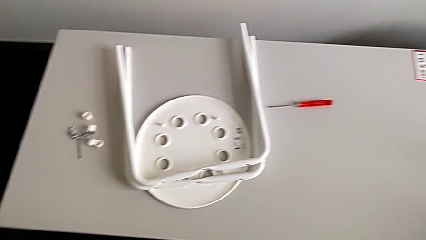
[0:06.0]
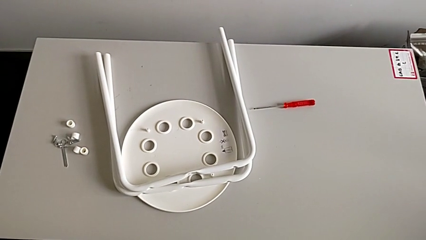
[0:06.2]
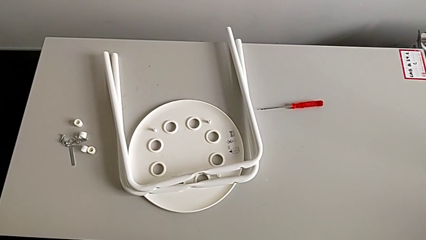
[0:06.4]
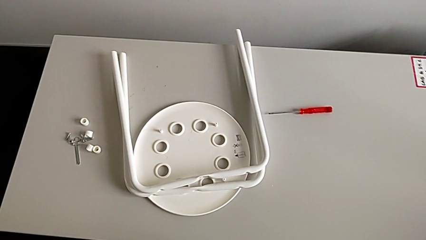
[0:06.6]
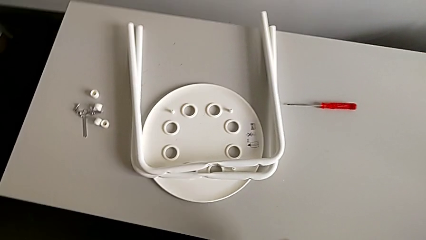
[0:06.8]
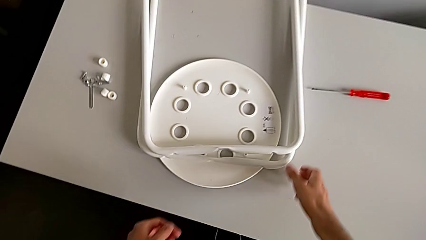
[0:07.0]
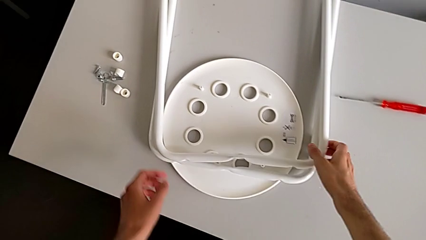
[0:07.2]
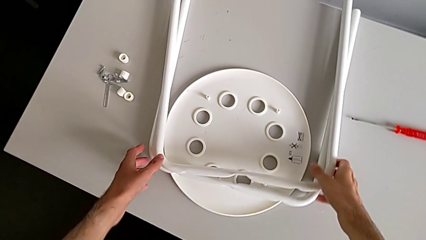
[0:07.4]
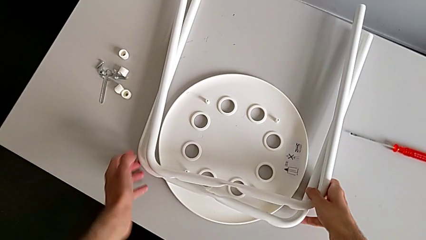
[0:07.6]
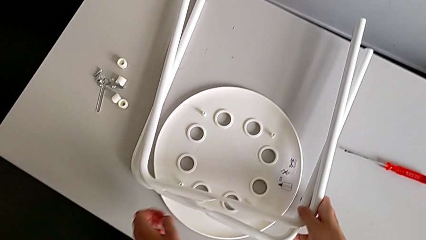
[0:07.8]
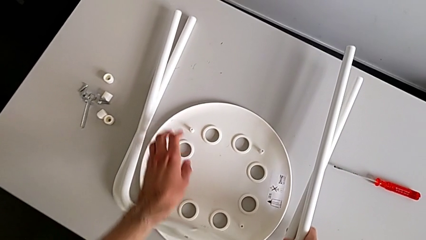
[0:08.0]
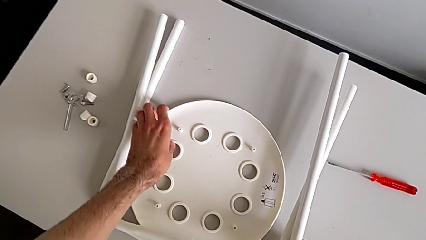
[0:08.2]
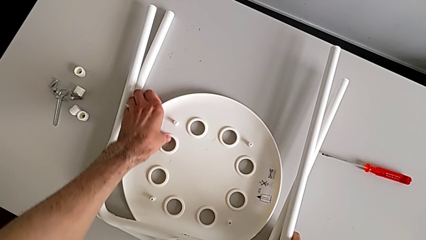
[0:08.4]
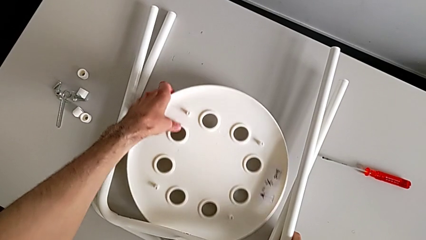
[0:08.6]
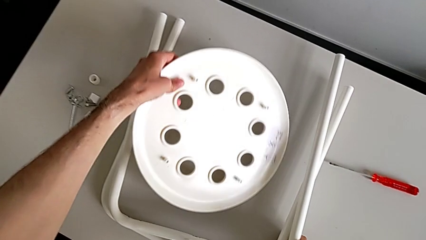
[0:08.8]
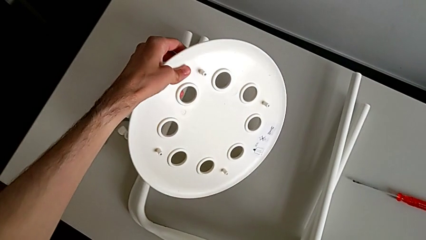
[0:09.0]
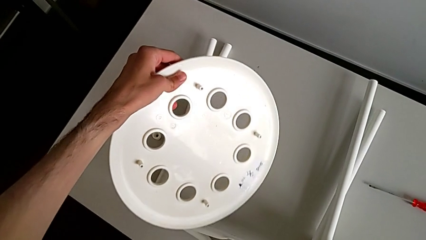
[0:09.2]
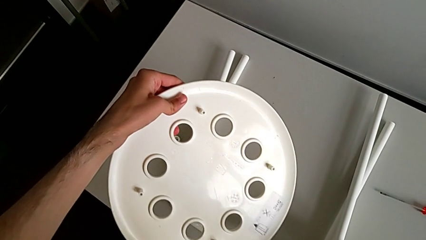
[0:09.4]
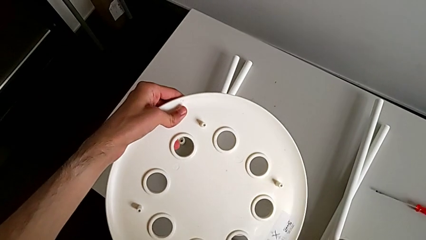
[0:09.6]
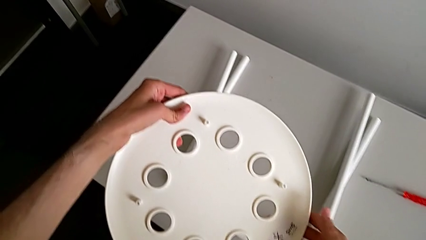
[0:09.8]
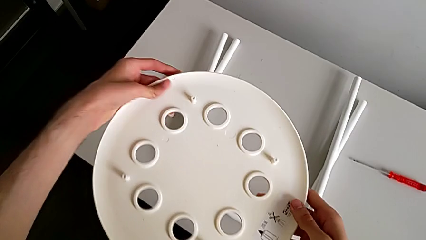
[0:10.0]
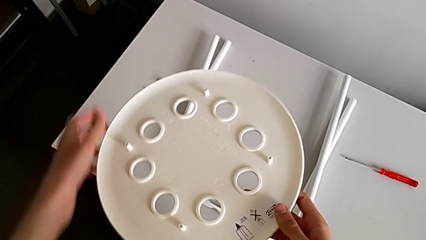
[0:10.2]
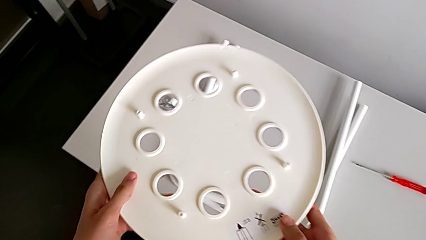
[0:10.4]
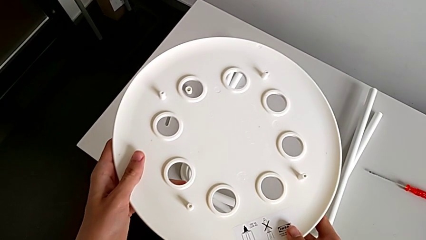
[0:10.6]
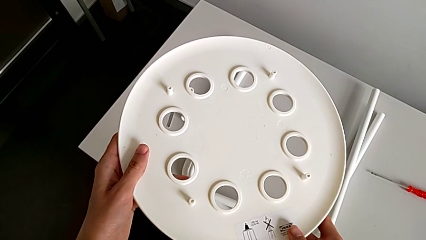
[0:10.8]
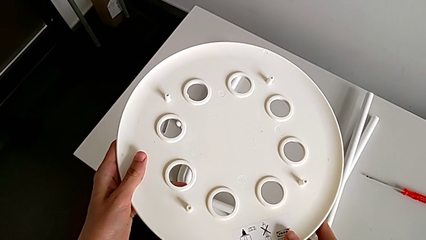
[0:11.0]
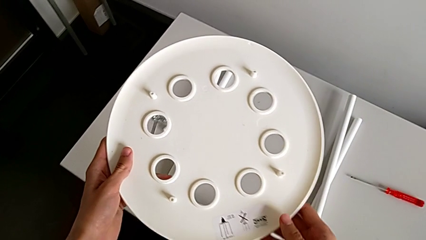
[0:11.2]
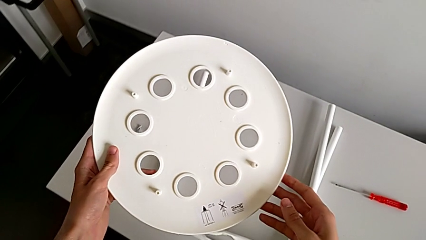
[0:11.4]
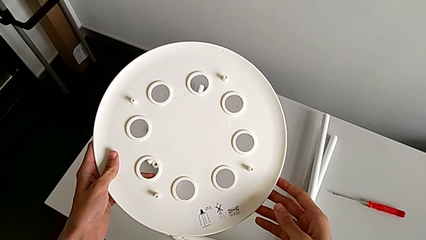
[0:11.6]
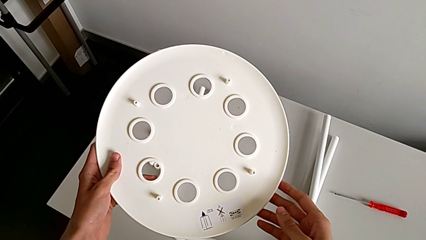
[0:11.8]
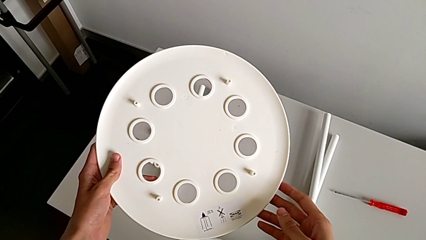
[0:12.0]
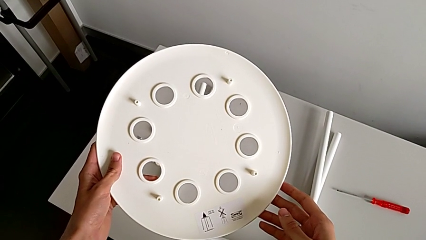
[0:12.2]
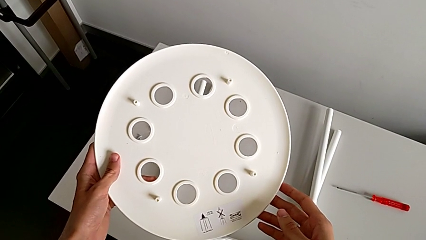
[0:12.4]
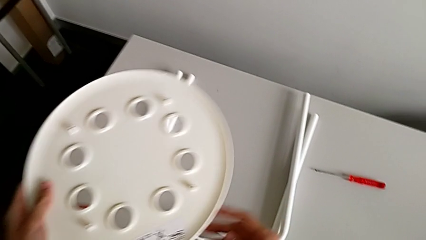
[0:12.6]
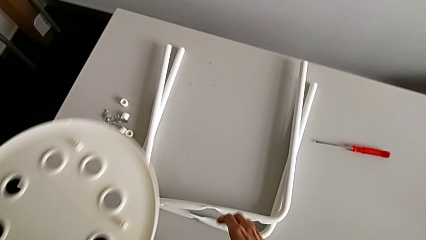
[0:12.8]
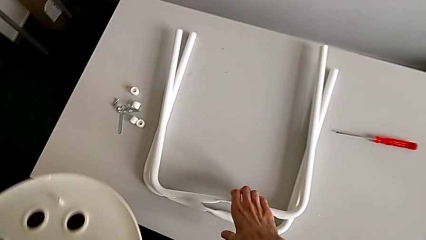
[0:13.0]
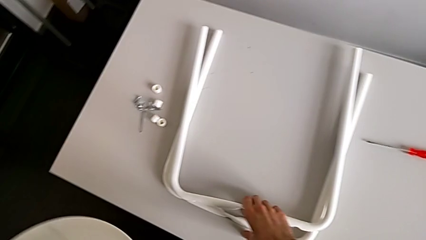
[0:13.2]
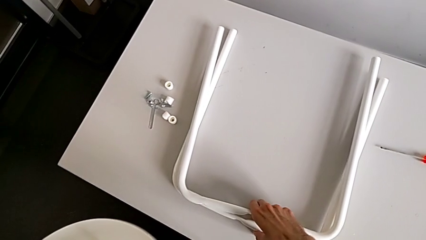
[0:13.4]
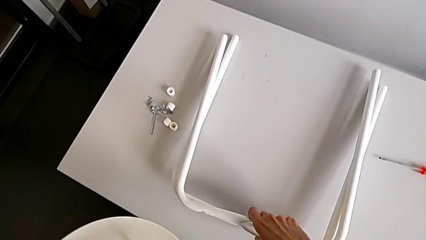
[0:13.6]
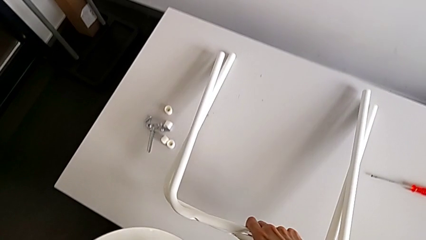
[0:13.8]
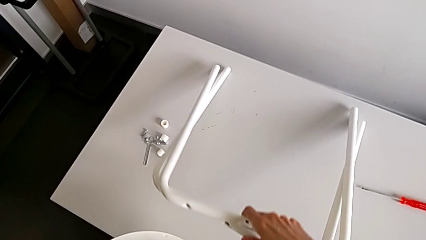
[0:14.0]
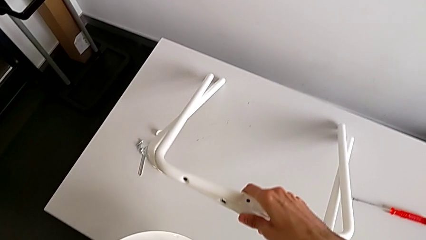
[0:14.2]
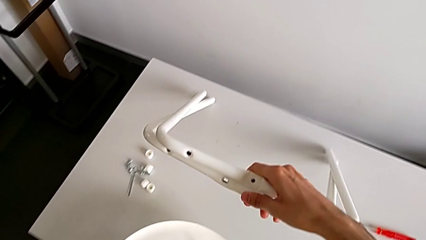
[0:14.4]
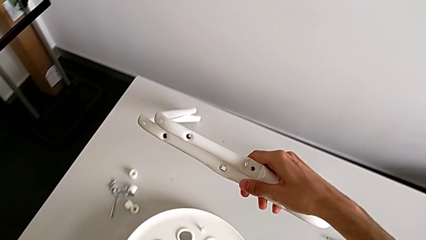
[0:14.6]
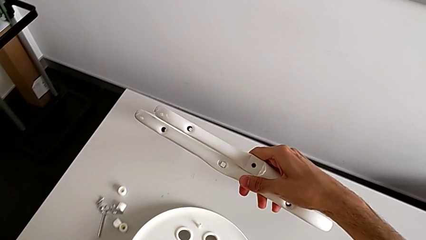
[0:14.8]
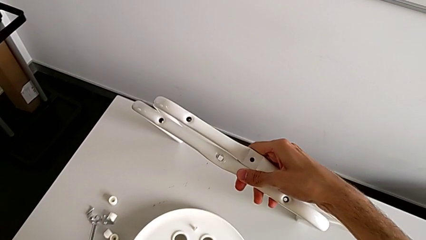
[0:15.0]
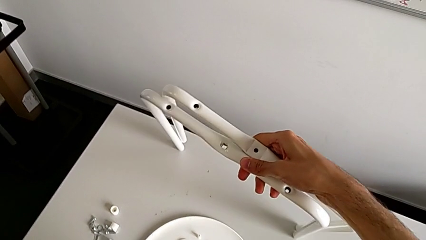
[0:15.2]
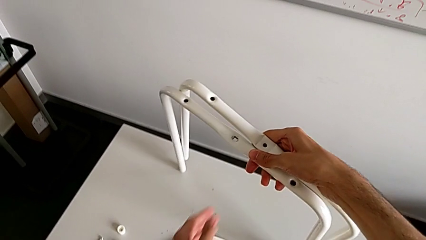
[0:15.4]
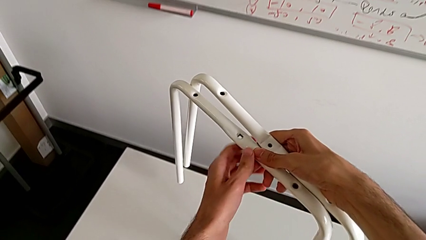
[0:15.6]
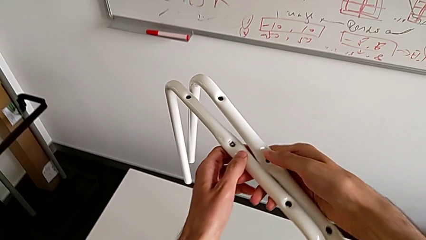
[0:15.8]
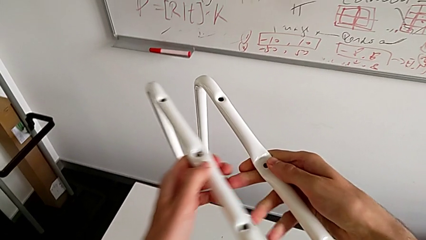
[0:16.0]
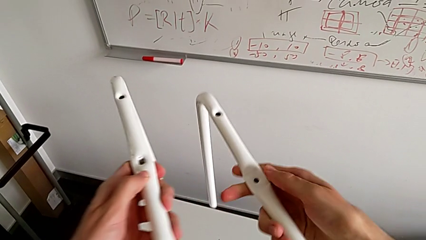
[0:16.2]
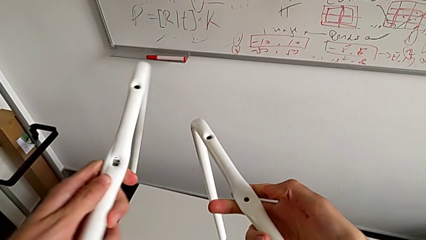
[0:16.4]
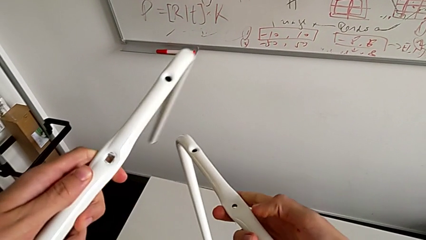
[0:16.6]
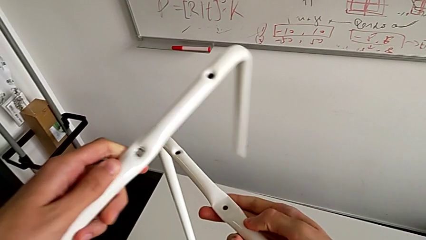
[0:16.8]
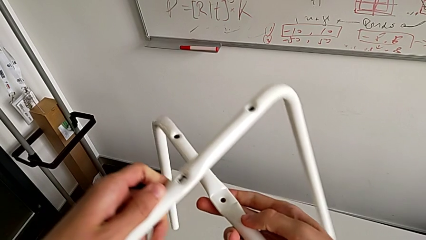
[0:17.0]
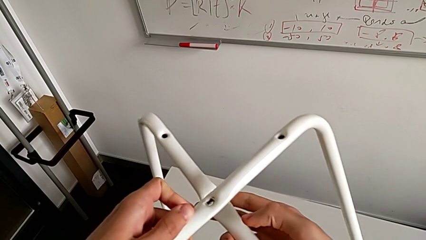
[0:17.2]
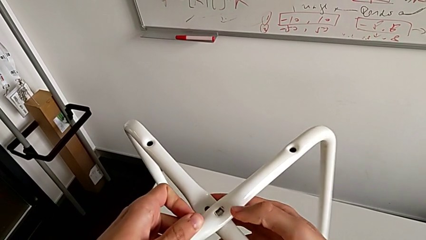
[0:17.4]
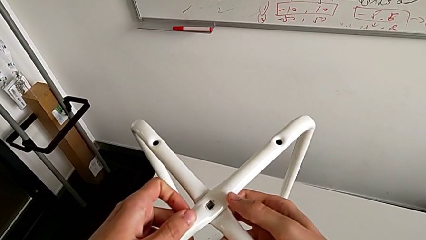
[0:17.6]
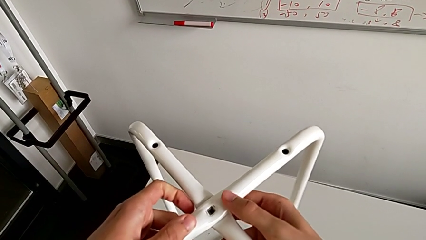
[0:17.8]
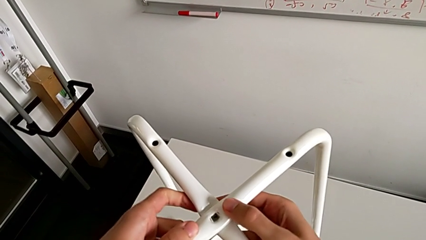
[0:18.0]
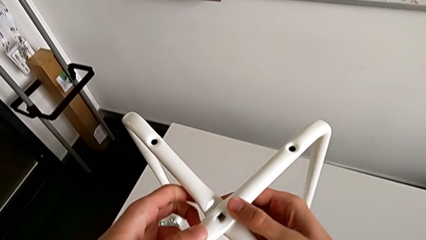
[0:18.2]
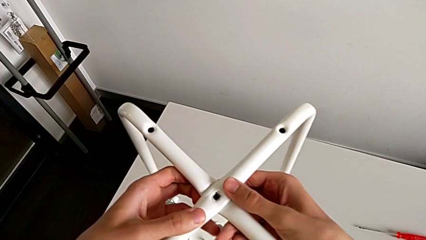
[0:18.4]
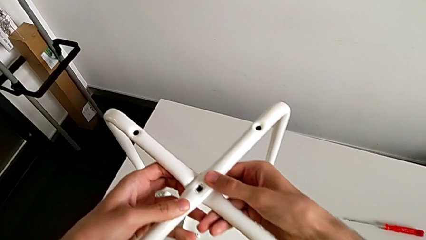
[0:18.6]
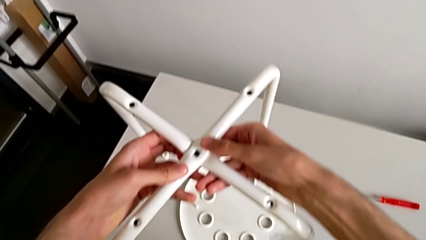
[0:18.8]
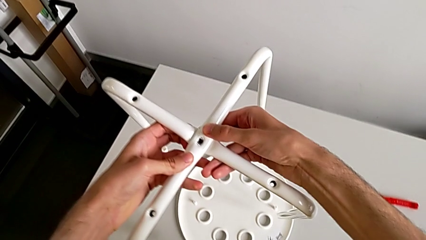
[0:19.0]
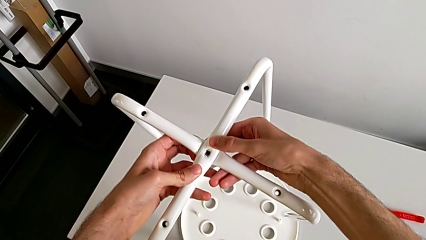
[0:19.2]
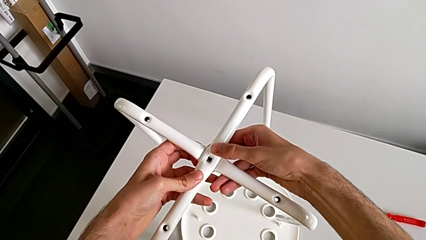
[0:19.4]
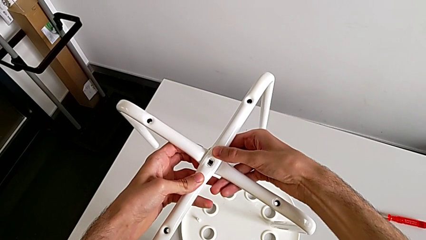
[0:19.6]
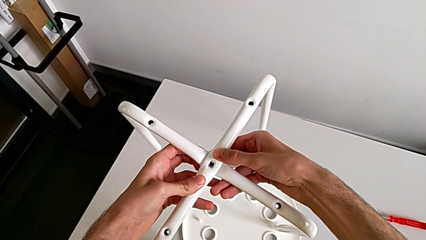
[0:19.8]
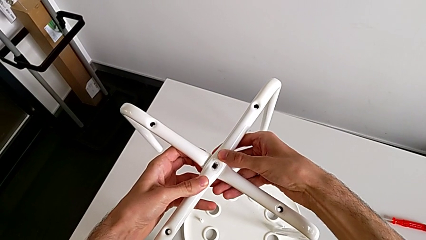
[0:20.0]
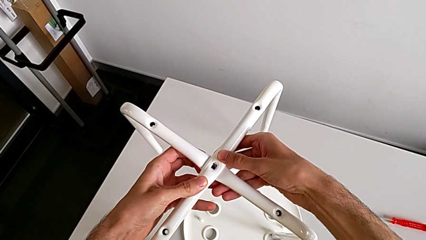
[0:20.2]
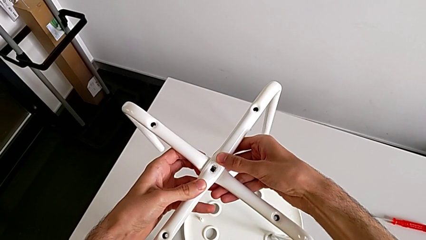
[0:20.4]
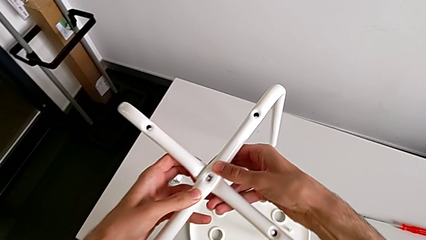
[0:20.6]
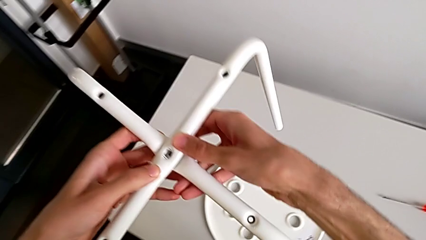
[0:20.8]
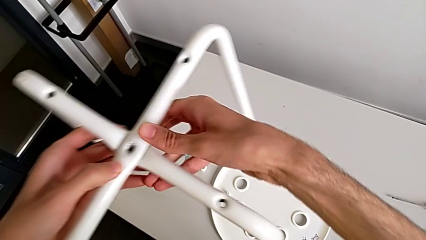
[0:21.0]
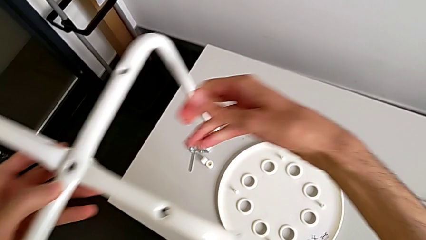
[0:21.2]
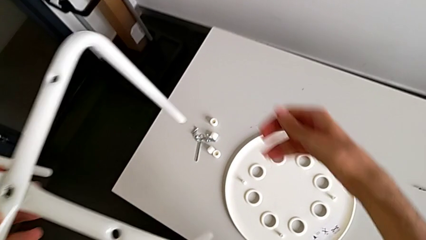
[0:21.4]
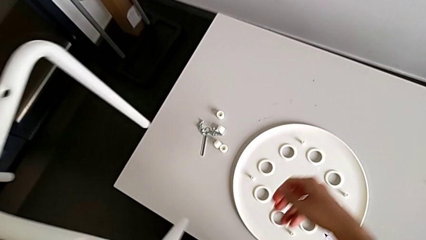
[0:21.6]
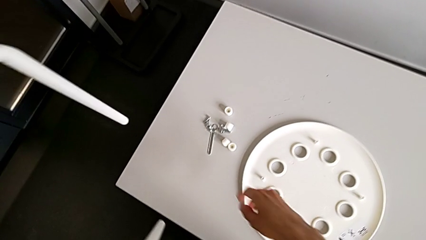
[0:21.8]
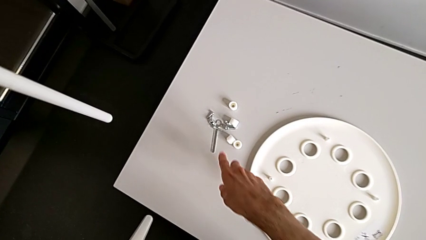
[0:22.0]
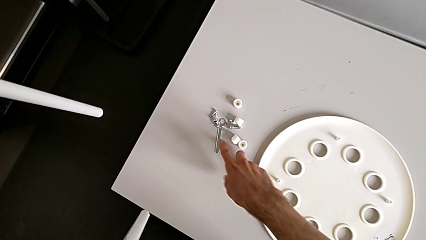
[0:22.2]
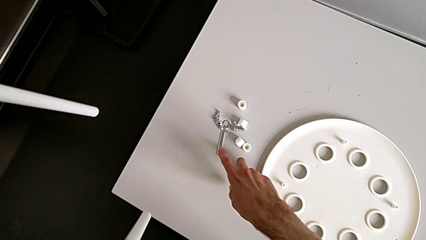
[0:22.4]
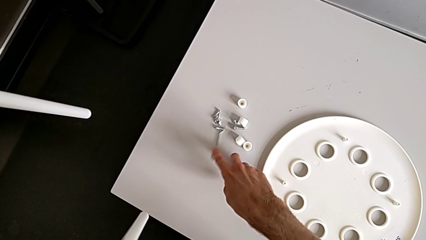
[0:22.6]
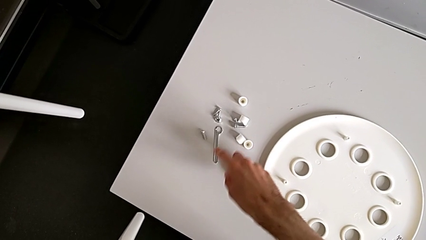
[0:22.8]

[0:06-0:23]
The camera wearer is screwing the two legs of the stool together. They grab the leg, grab the seat, lift the seat with the left hand and place the leg with the right hand. They wrongly hold the seat. They grab the leg, lift it, place the seat, align the leg, approach the hexagonal wrench and slide it.
